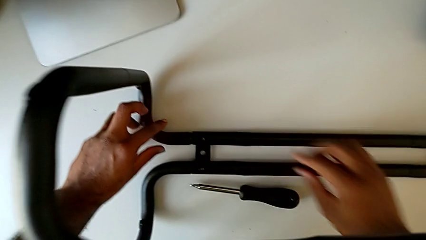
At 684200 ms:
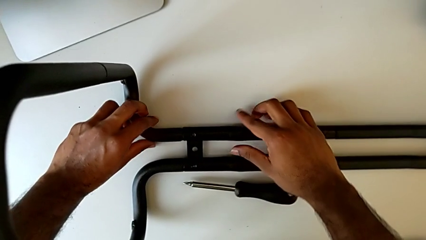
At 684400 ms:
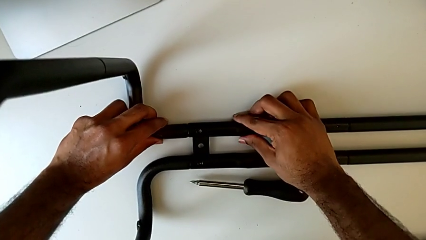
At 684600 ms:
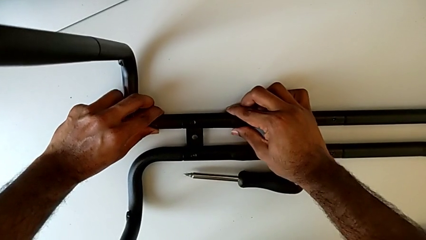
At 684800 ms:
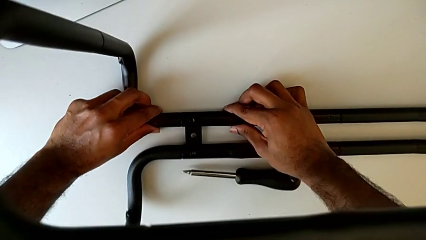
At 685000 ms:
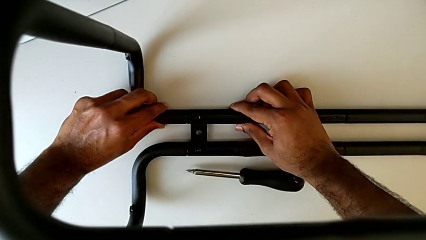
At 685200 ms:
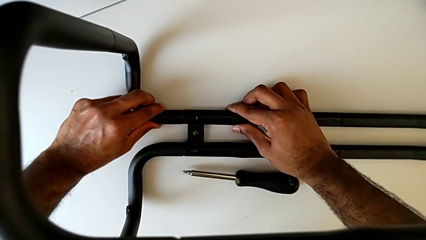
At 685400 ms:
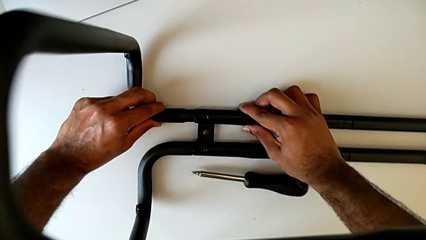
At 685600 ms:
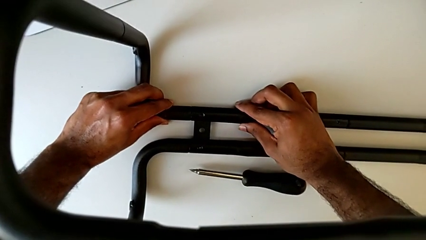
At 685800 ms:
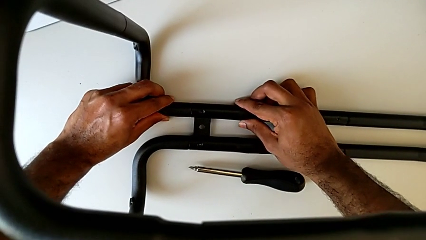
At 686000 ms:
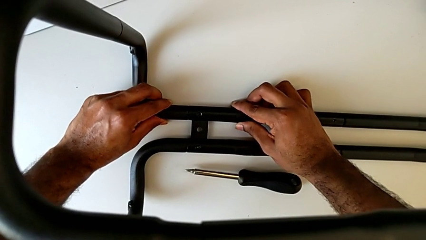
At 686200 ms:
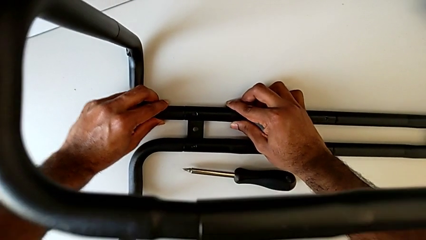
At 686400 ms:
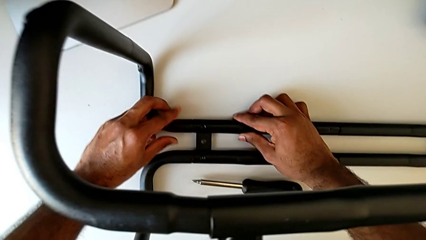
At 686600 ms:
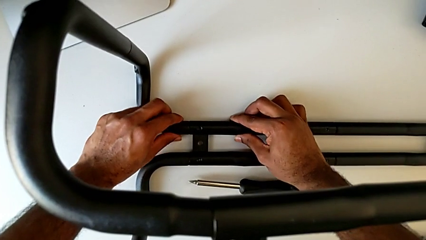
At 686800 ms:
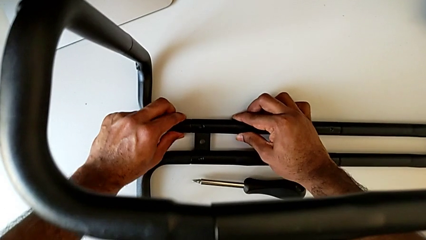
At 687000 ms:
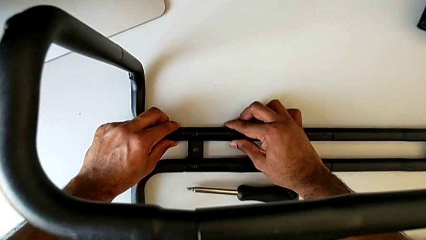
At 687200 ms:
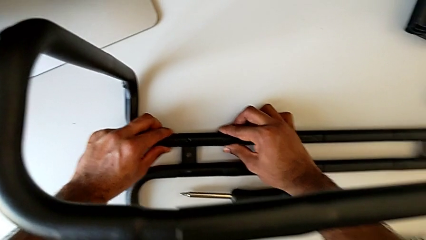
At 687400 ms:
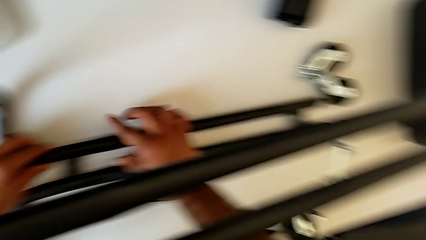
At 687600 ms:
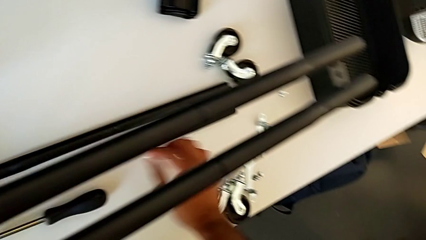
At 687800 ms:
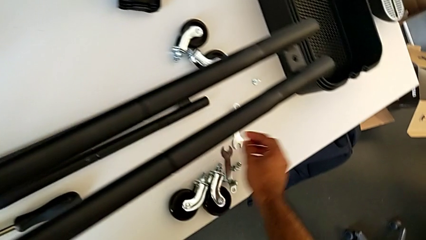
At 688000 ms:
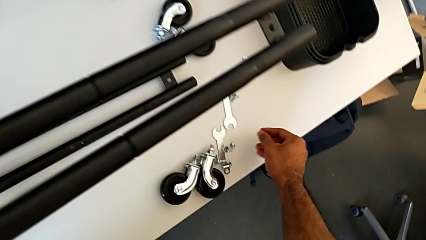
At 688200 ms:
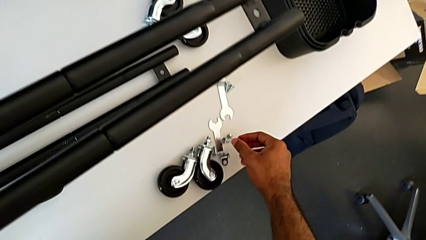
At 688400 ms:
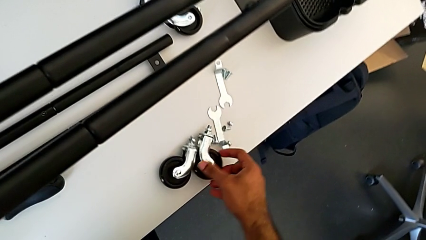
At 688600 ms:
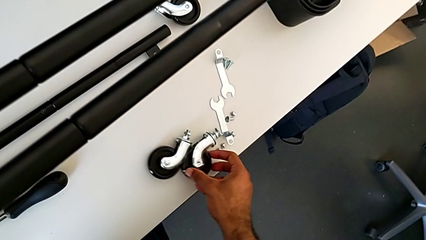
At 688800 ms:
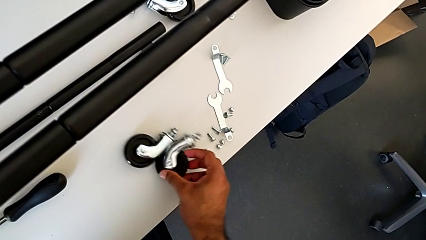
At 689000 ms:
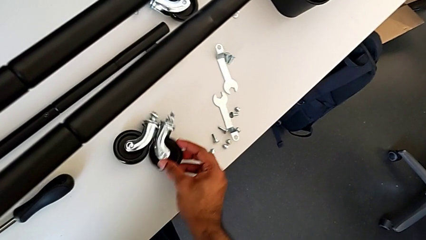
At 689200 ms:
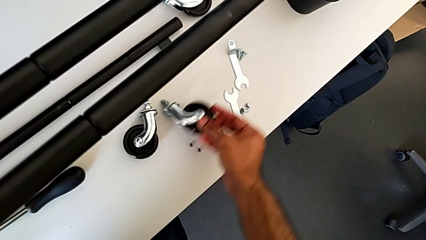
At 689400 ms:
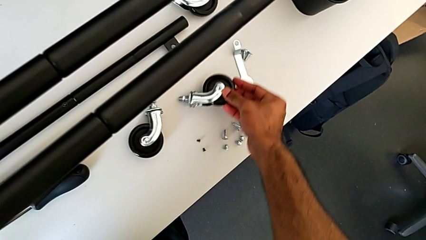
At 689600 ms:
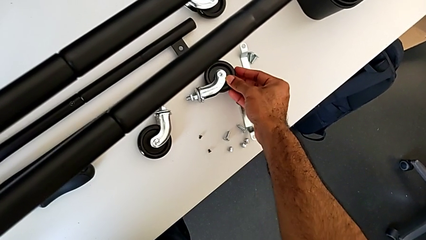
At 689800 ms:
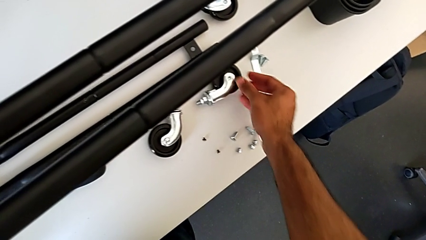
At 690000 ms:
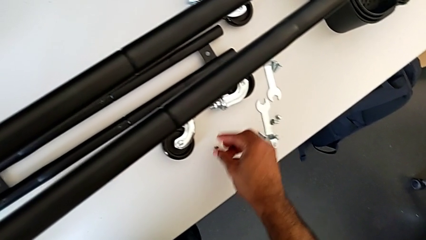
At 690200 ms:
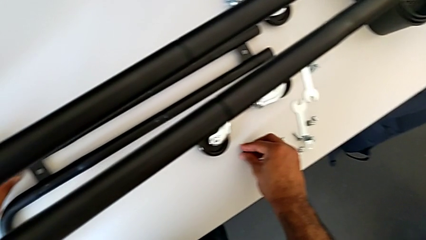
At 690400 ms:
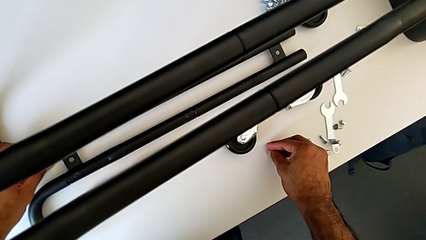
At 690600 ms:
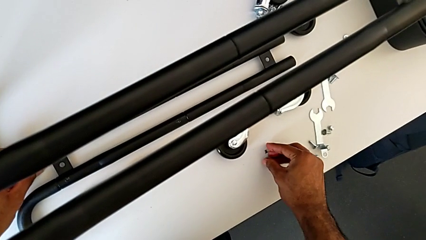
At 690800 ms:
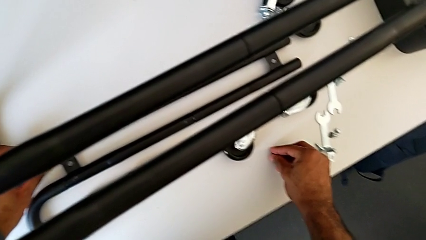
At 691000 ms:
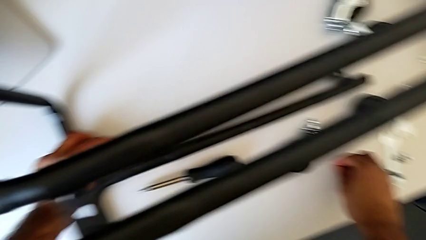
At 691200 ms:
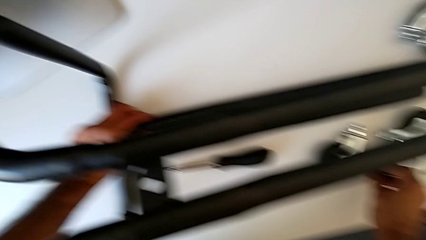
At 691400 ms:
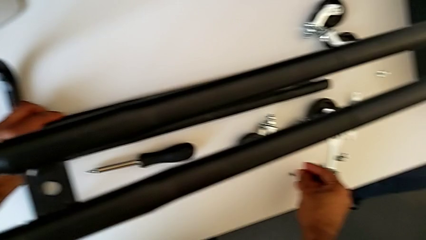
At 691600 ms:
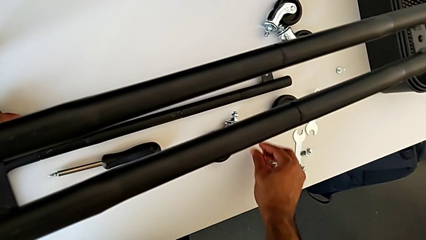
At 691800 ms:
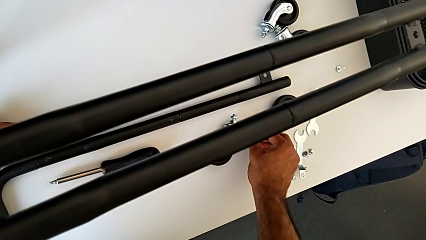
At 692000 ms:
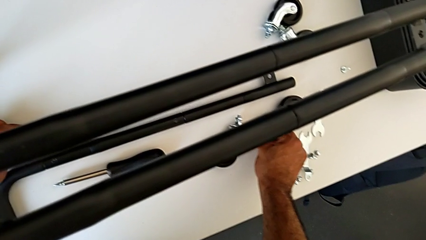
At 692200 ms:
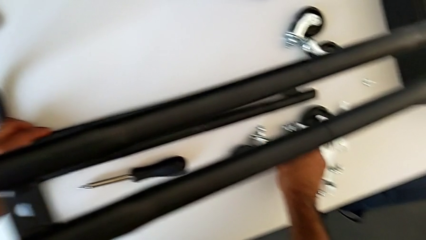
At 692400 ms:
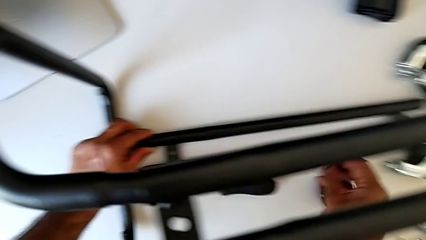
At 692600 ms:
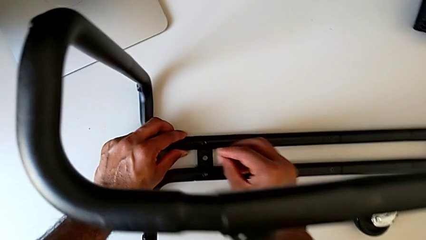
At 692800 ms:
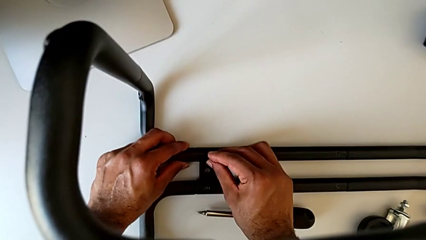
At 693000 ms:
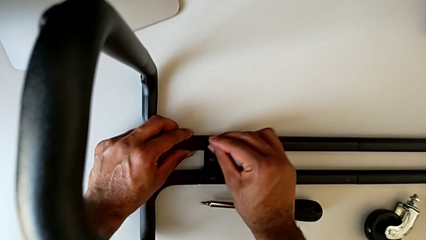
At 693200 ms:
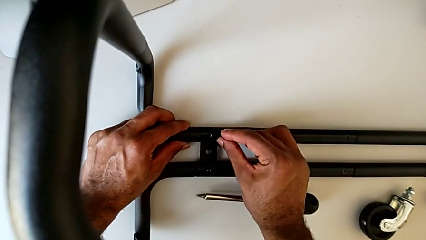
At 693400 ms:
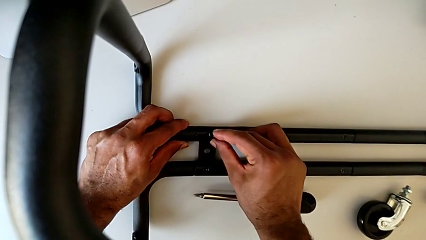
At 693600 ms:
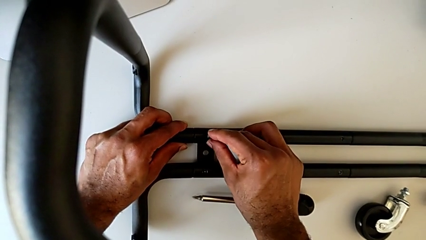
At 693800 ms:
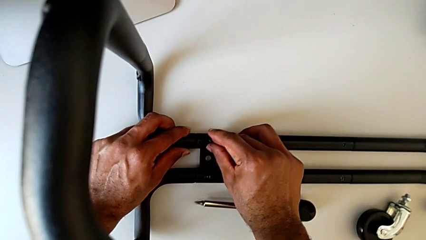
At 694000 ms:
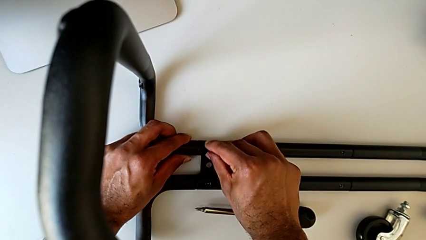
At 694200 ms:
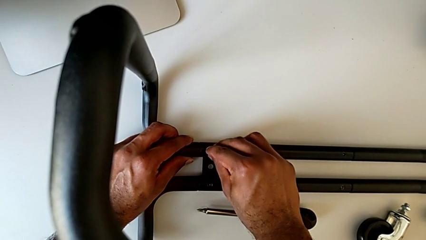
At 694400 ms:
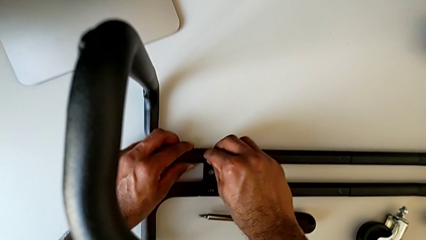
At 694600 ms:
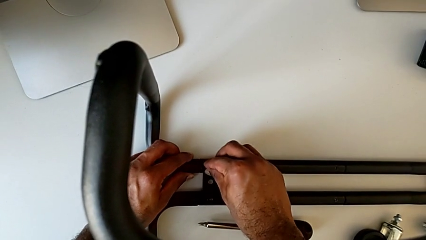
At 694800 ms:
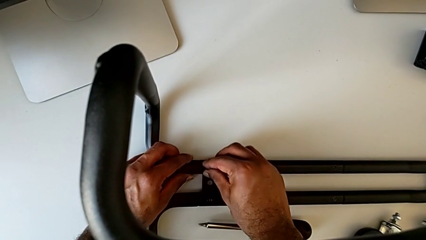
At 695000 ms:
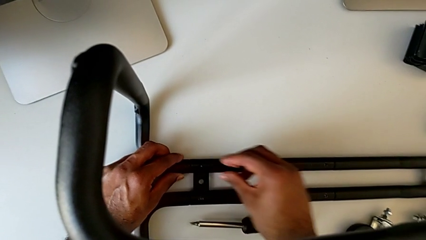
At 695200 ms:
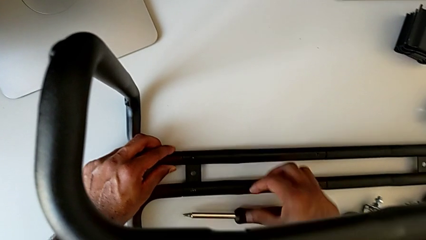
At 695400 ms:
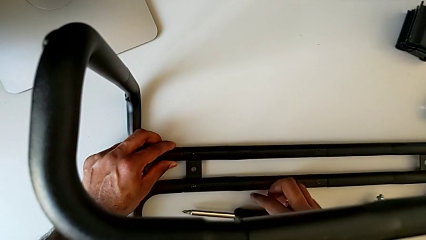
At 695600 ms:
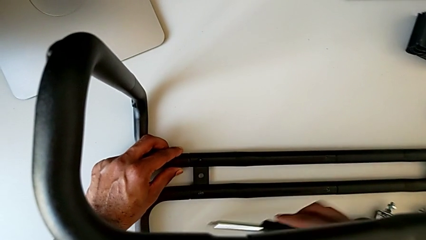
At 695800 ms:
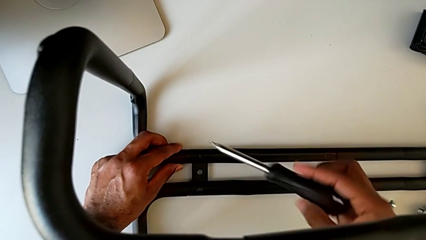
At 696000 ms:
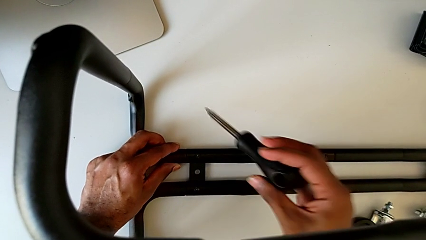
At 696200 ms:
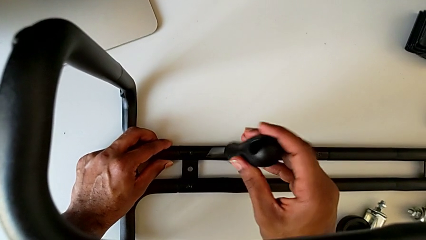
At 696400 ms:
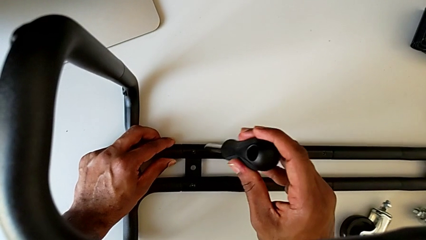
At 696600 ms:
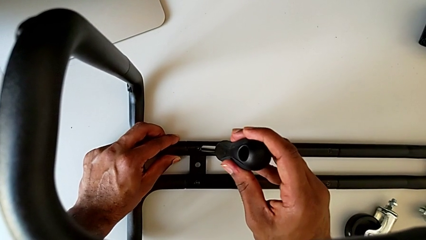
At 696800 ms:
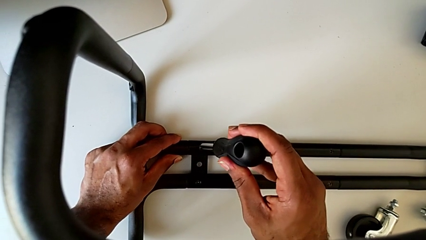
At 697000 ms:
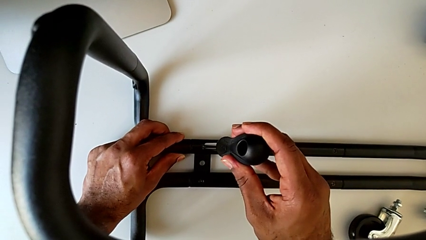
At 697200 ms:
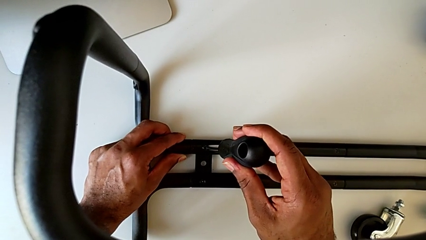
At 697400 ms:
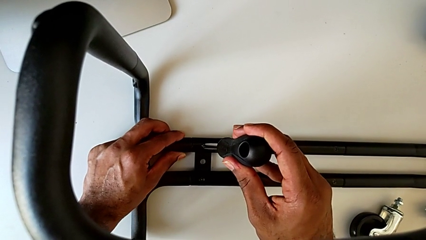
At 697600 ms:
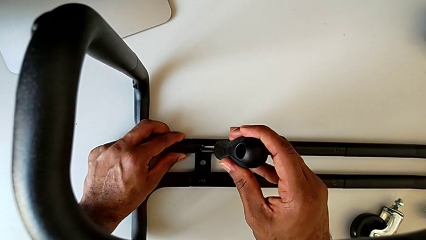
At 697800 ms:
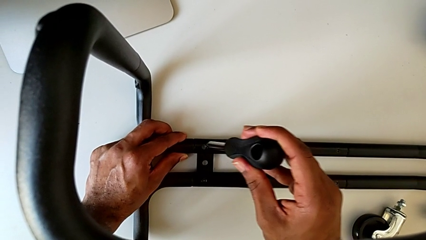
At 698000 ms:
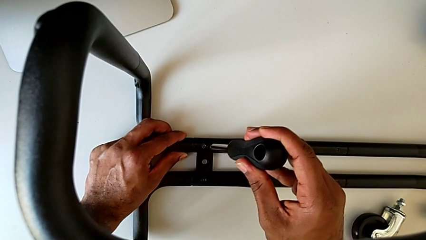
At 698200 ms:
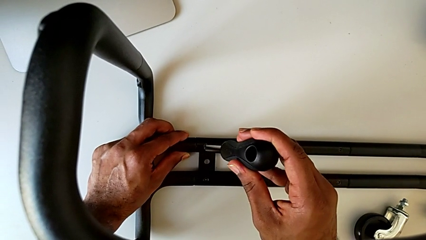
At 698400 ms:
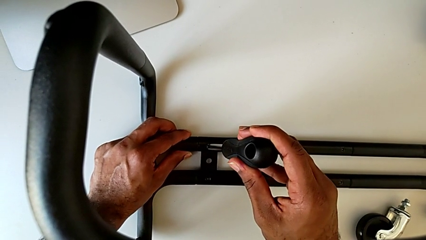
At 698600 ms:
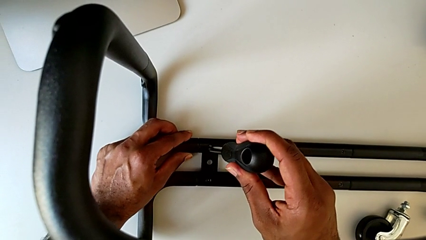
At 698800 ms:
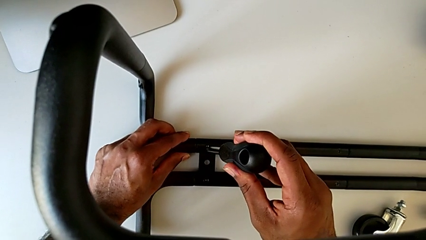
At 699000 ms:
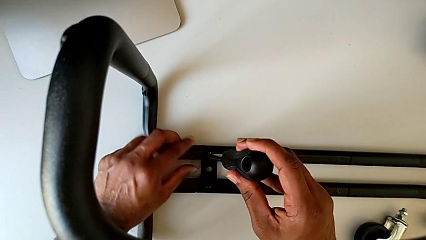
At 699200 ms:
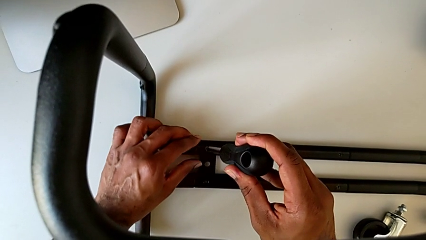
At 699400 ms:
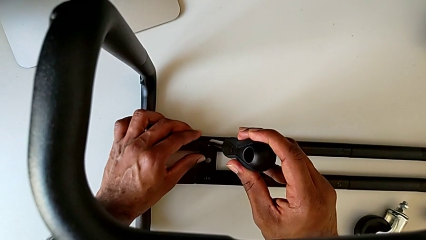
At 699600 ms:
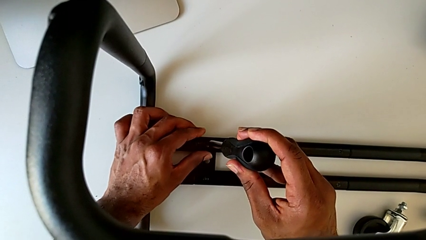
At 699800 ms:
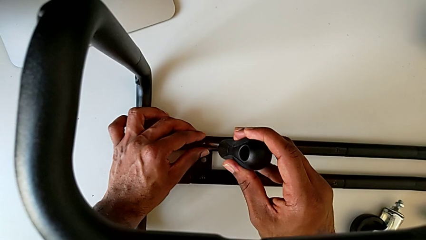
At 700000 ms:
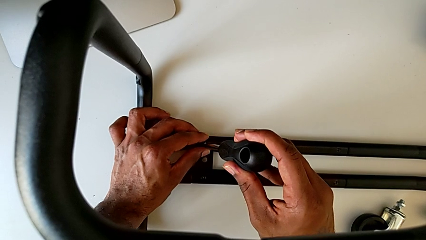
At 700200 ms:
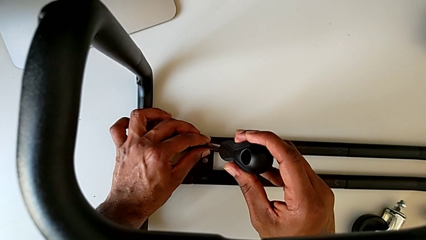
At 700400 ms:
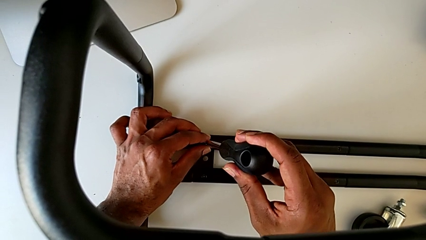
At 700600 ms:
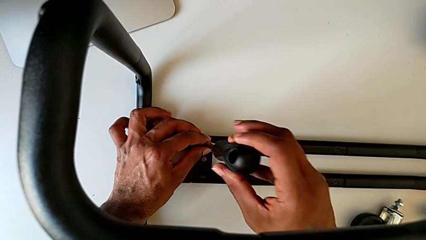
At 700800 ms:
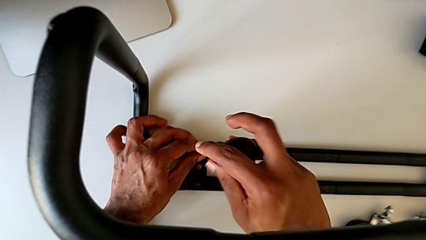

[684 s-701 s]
The camera wearer is assembling the base frame with the side bars. They align the frame, approach the screw, slide the wheel, grab the second screw, approach the screw and insert it. They grab the screwdriver, lift it and insert it.
